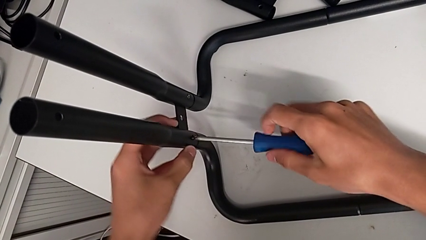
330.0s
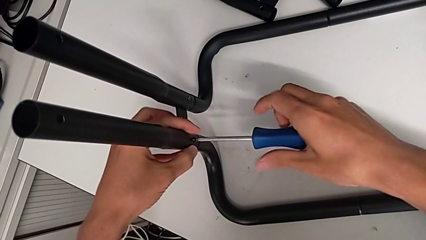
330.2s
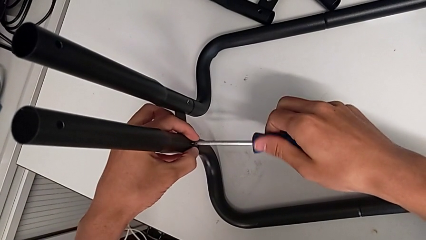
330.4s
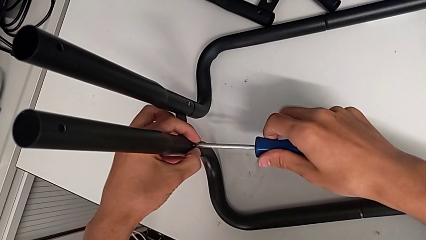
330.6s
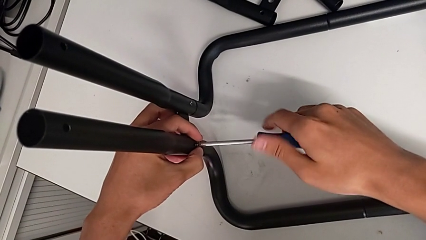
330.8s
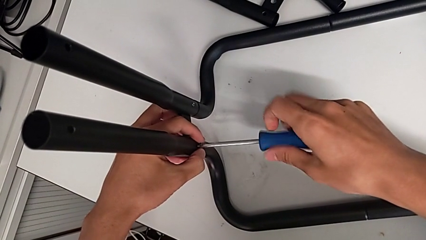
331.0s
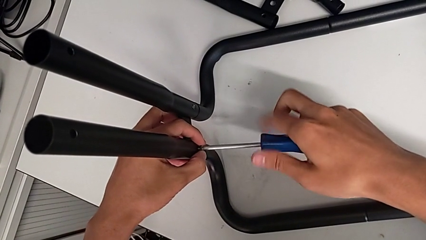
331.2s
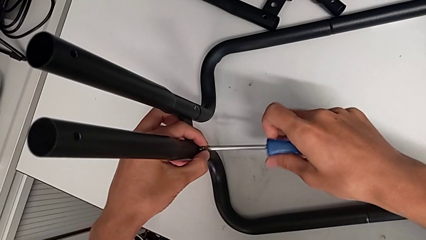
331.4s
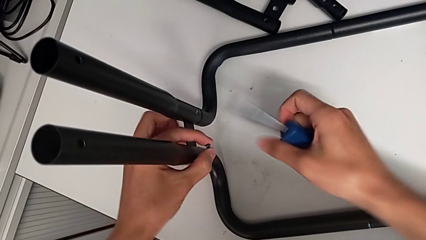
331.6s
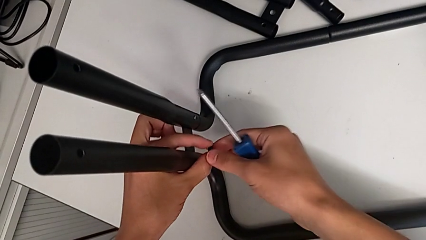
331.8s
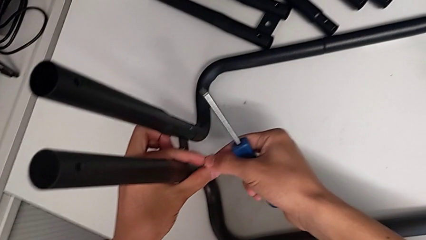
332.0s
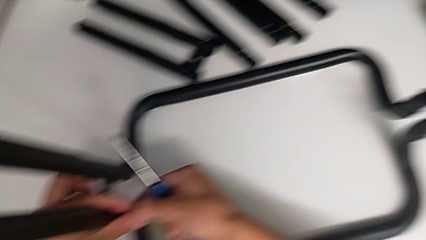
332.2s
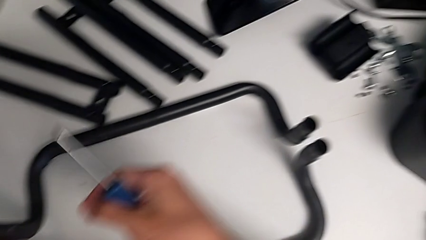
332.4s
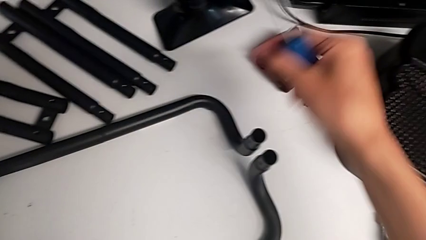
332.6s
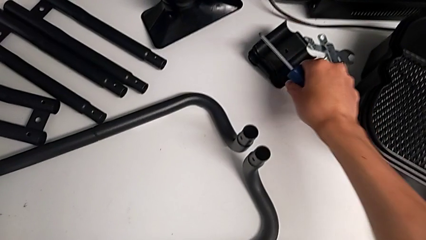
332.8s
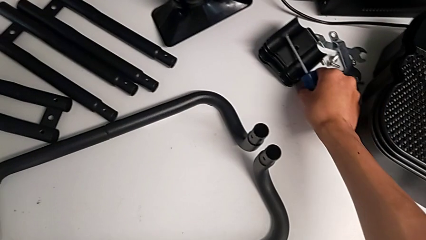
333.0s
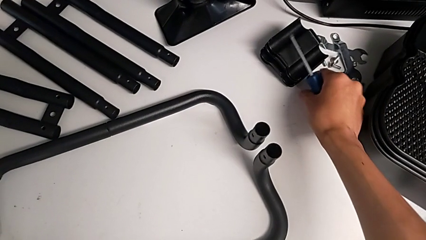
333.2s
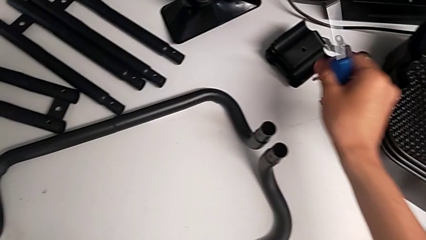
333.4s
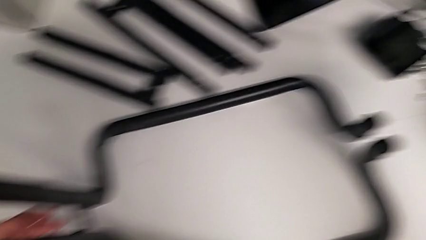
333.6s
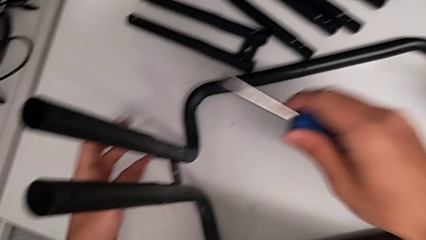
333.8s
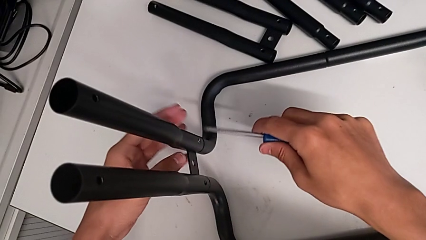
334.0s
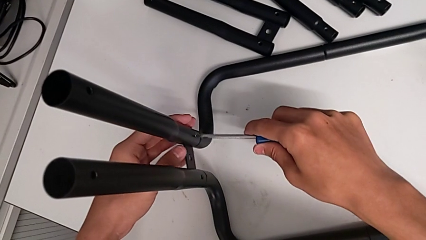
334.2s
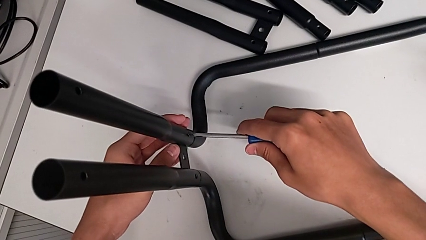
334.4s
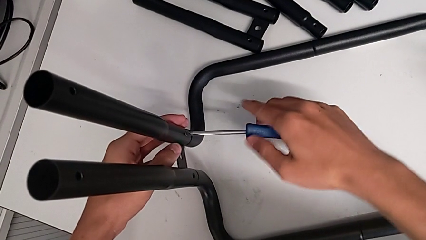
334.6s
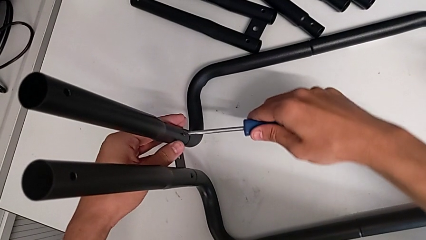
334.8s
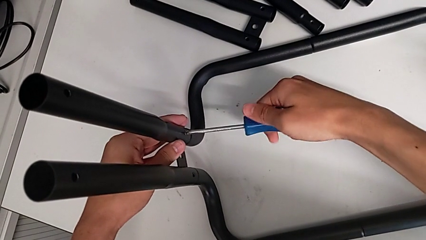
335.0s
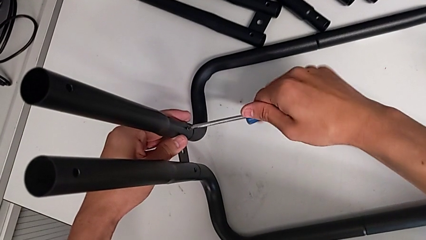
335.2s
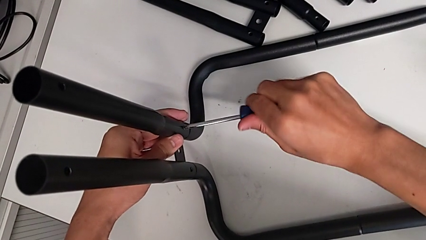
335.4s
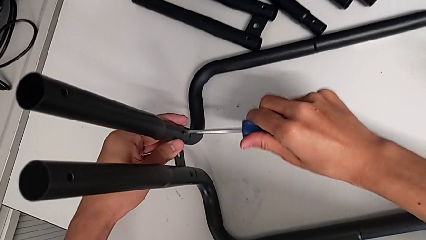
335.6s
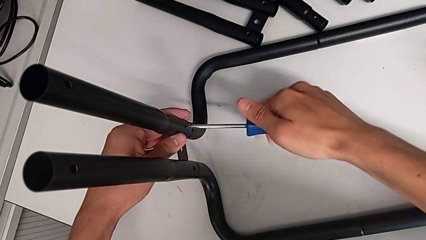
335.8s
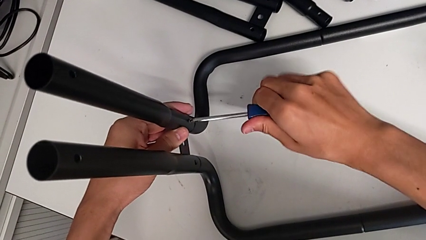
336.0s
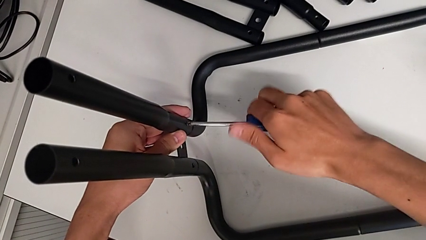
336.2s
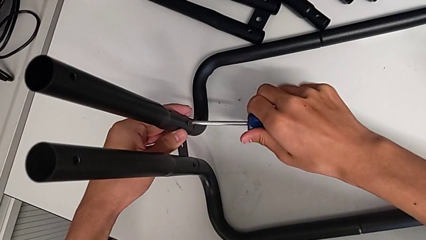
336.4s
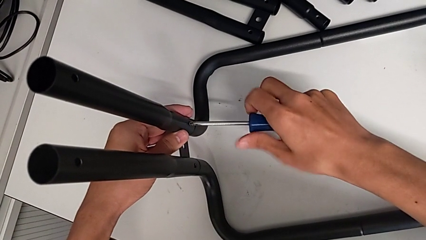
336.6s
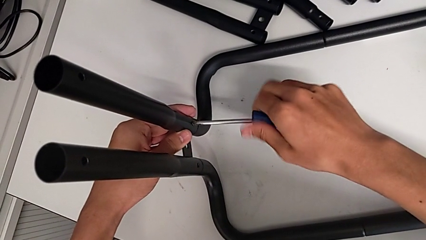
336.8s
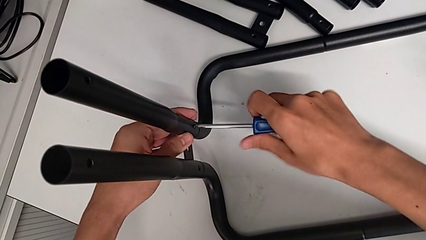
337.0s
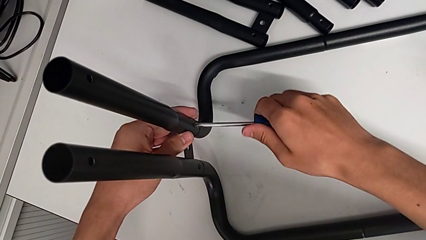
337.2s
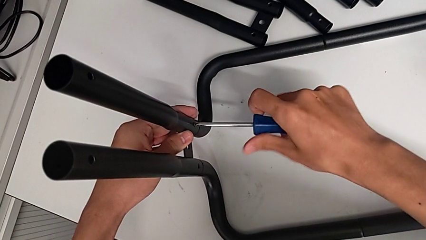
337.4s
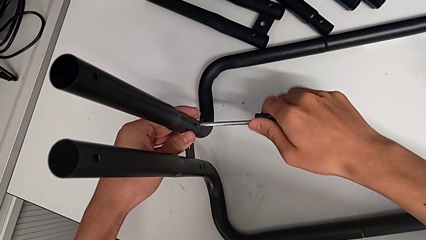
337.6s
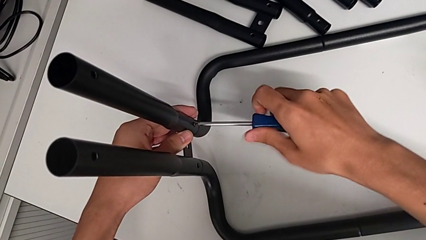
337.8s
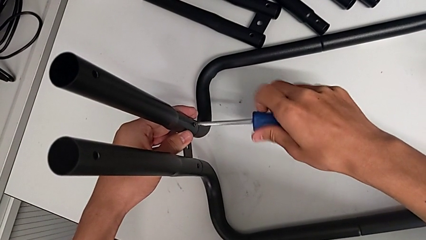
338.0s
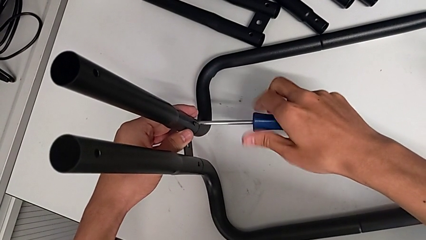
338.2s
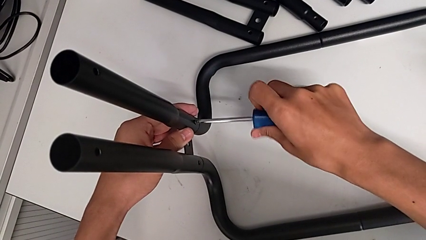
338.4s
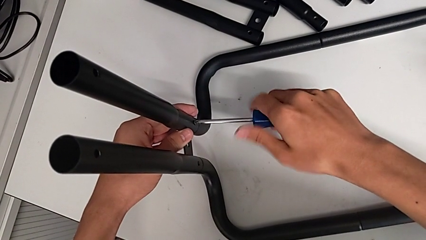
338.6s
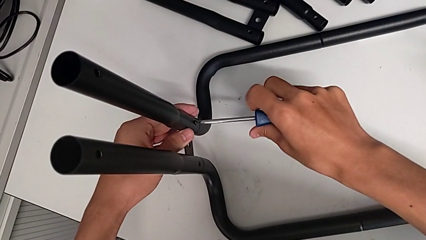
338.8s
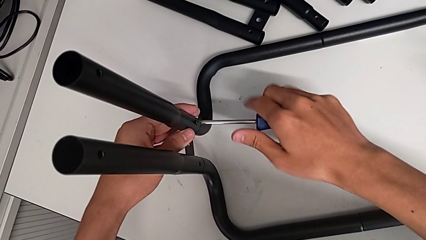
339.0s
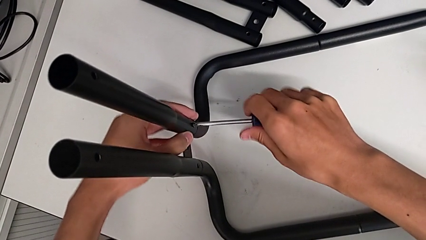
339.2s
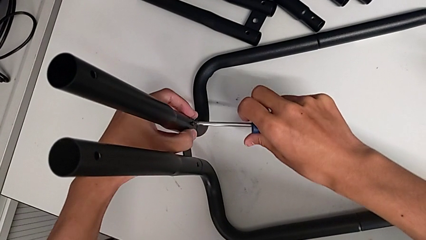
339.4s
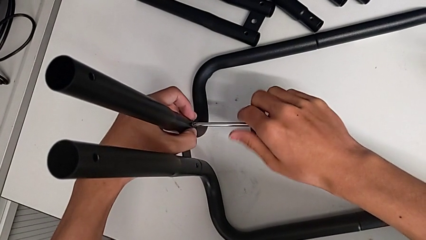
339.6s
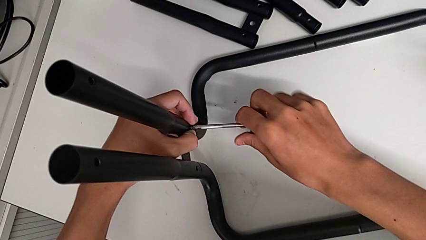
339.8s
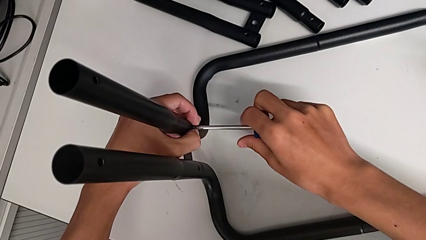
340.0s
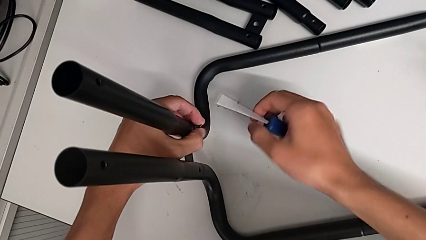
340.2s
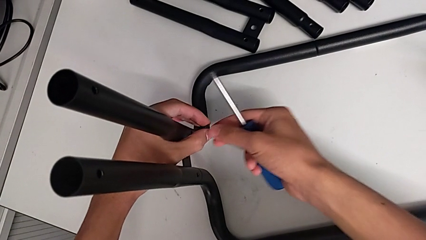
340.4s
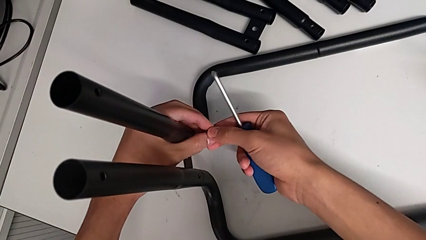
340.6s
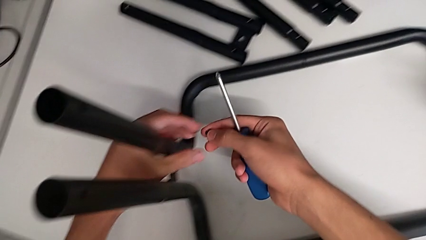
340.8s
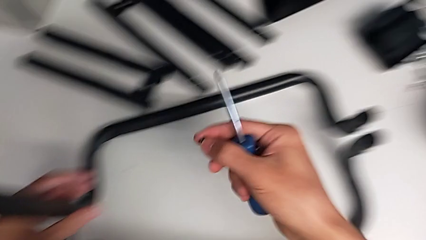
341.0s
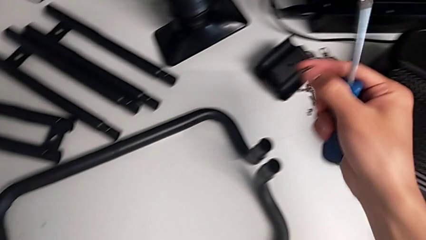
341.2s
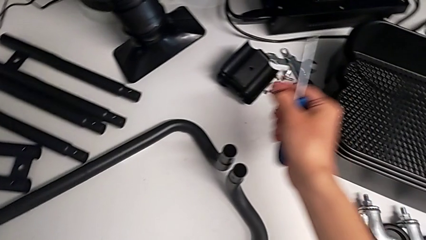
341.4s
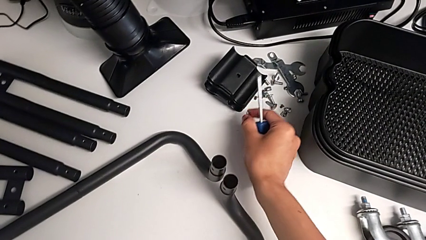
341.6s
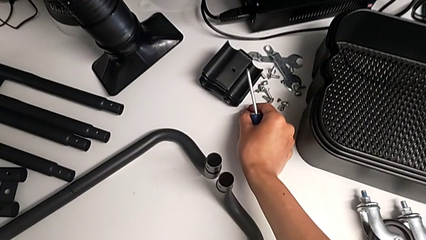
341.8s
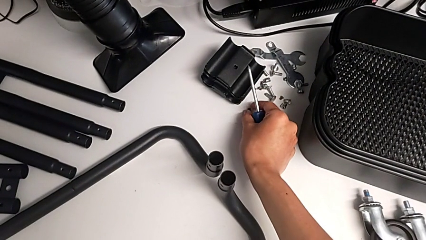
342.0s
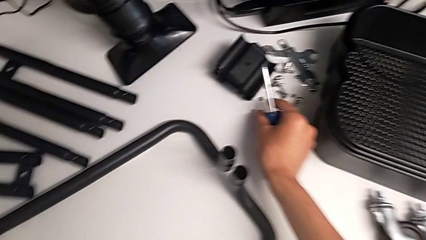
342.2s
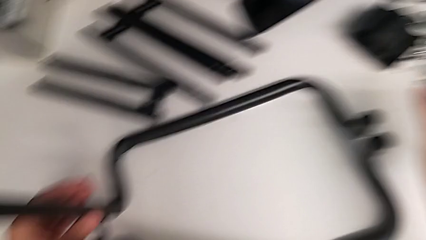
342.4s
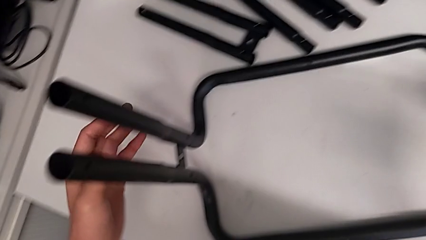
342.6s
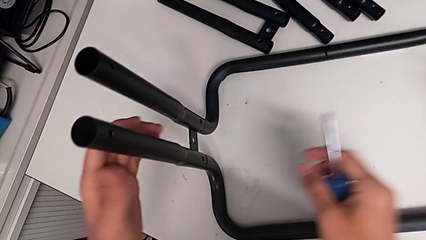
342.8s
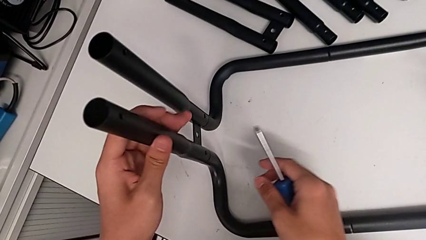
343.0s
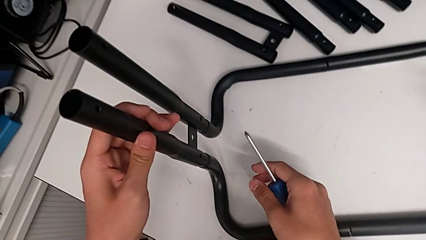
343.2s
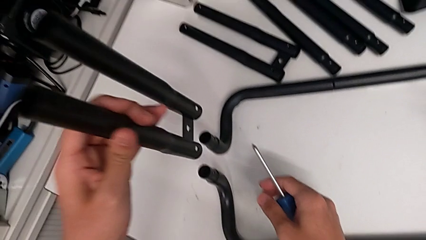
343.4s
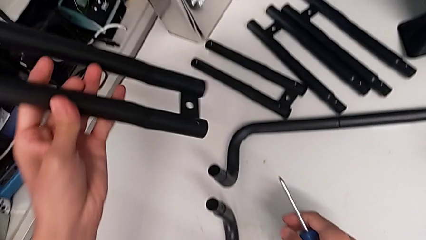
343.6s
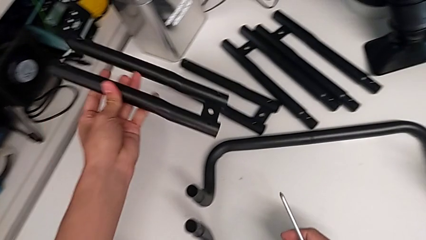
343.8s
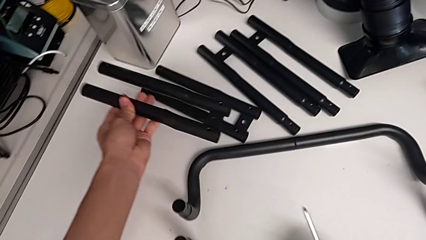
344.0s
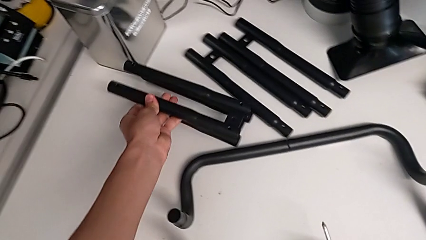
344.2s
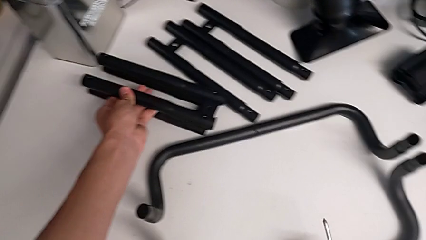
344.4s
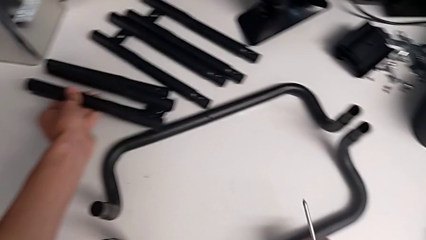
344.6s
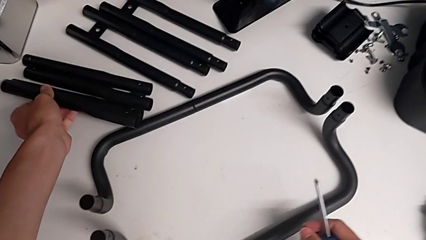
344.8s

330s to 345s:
The camera wearer is disassembling the fourth side bar. They withdraw the first screw, place it, unscrew the second screw, withdraw it, place it and disassemble the fourth leg.

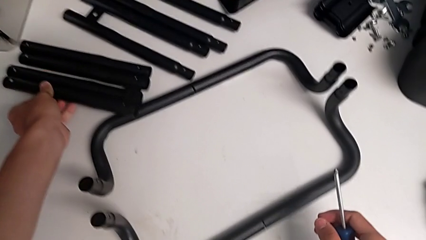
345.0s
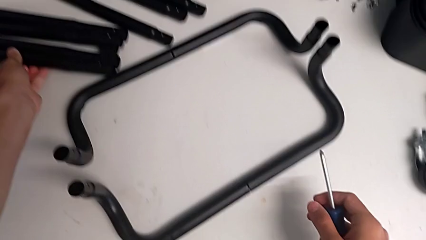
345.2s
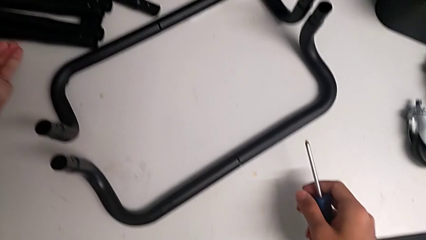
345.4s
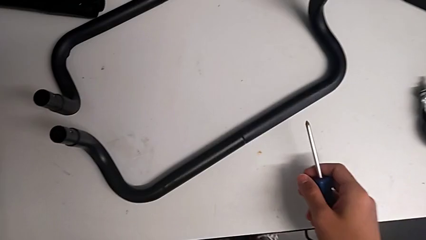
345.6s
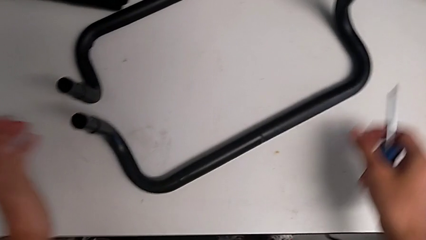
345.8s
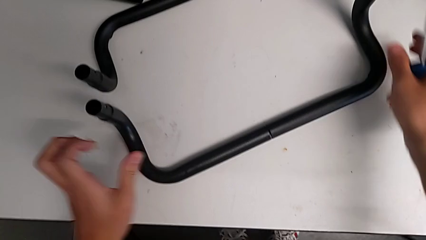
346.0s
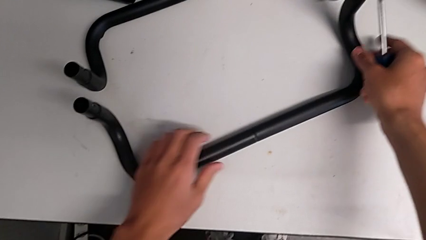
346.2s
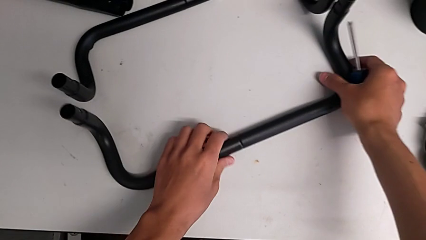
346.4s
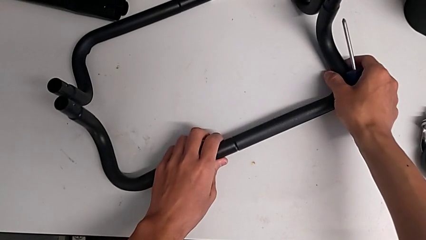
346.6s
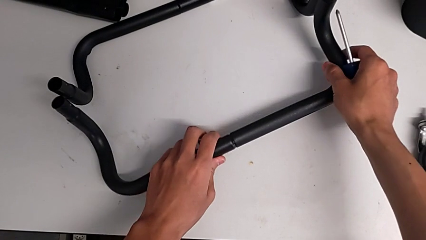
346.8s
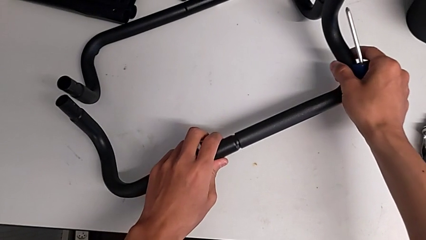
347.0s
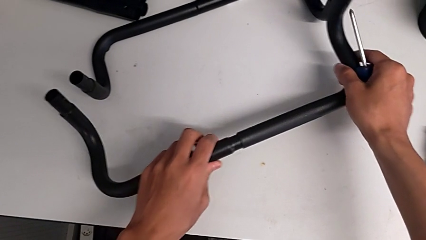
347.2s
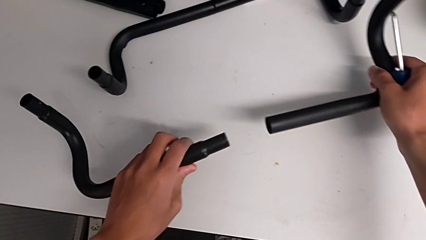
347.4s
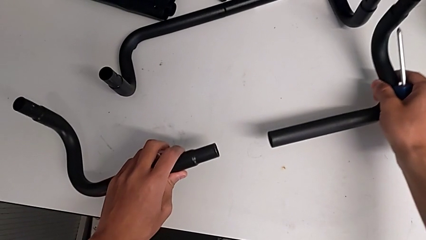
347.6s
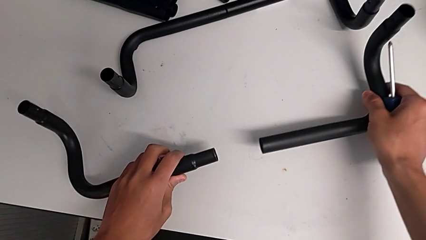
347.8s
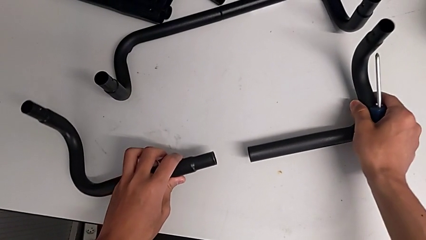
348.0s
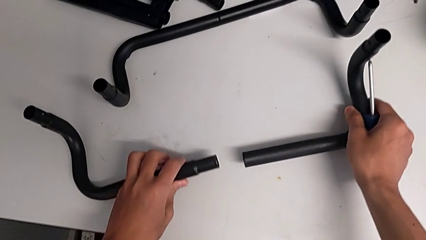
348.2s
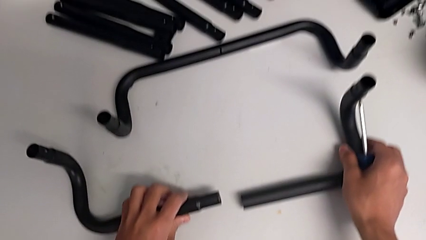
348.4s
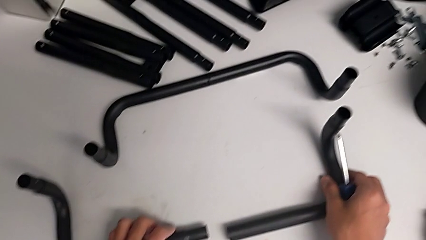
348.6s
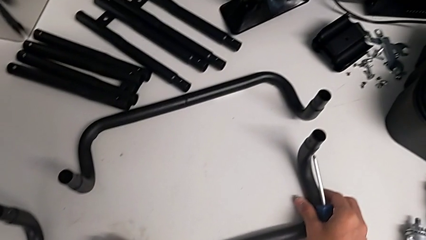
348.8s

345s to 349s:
The camera wearer is disassembling the black base frame. They grab the first half frame and disassemble it.
